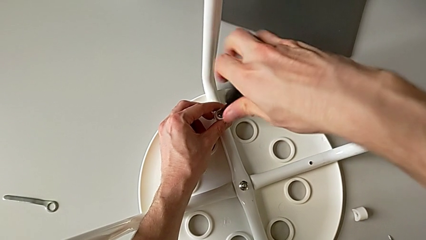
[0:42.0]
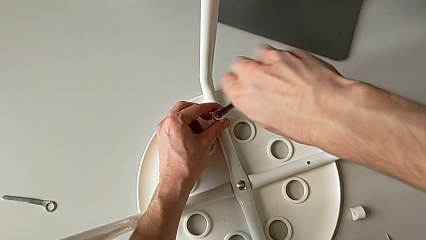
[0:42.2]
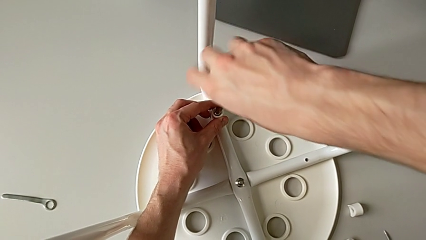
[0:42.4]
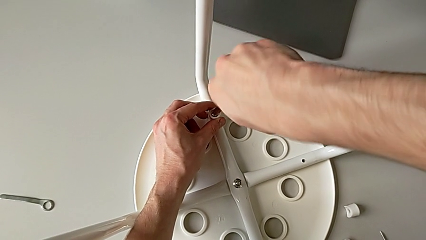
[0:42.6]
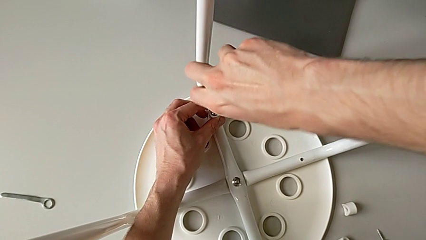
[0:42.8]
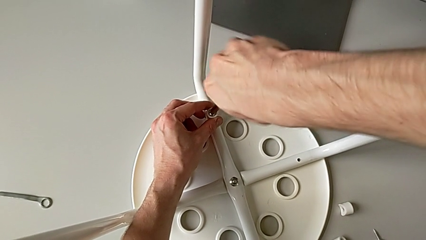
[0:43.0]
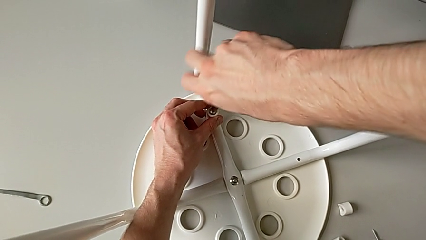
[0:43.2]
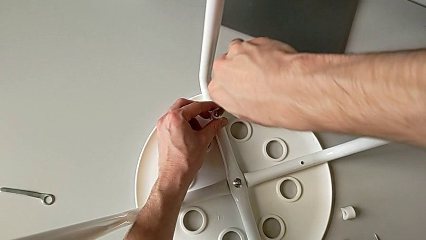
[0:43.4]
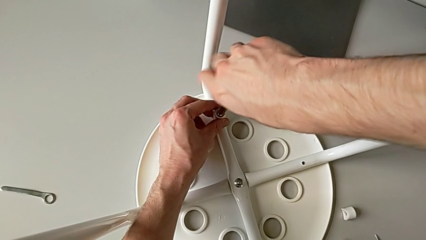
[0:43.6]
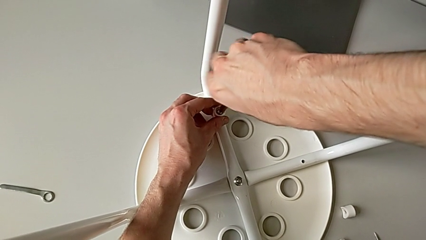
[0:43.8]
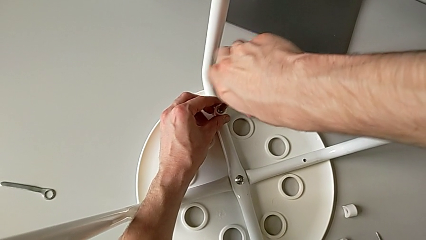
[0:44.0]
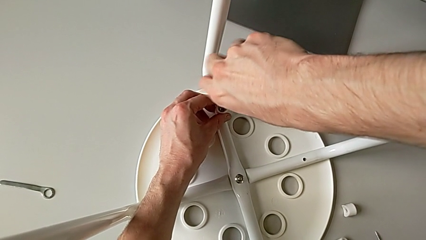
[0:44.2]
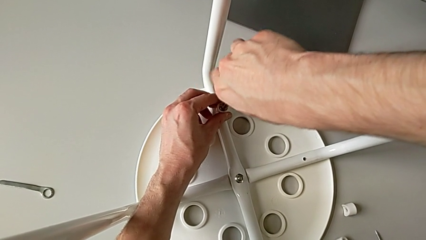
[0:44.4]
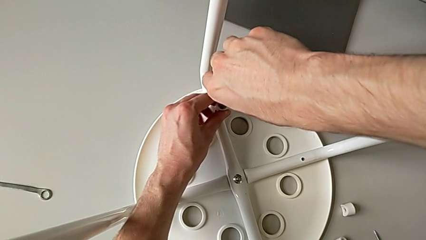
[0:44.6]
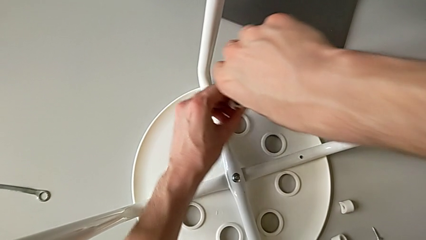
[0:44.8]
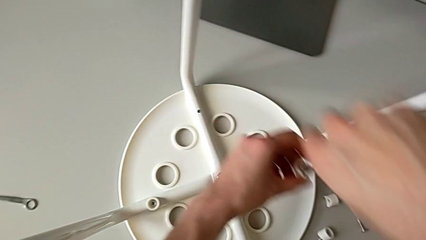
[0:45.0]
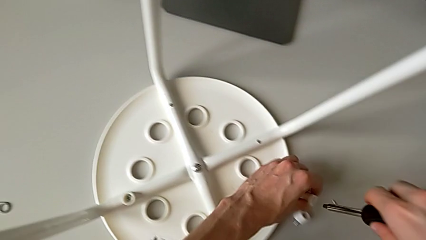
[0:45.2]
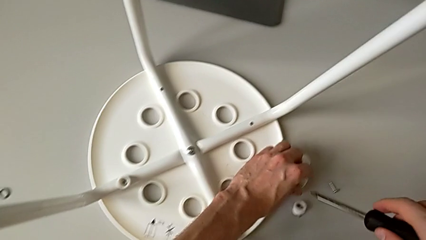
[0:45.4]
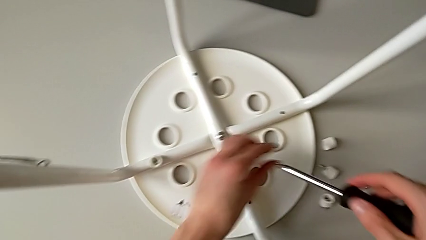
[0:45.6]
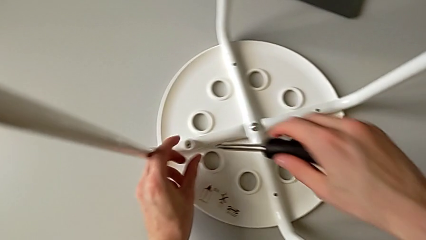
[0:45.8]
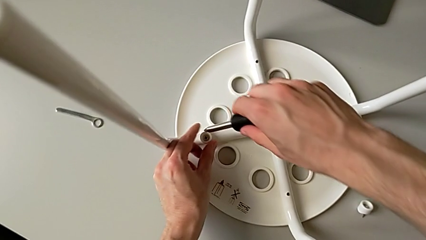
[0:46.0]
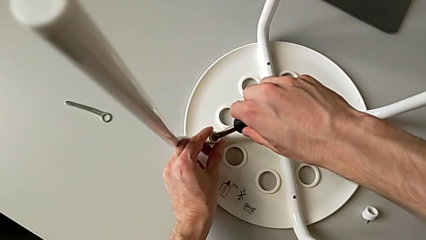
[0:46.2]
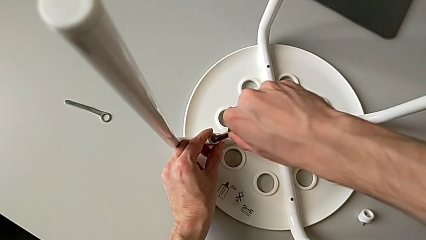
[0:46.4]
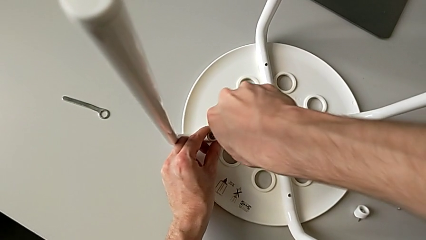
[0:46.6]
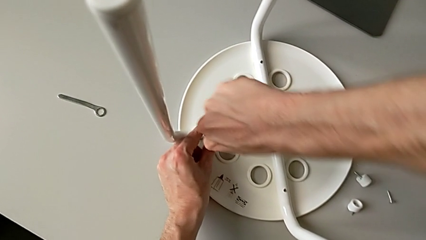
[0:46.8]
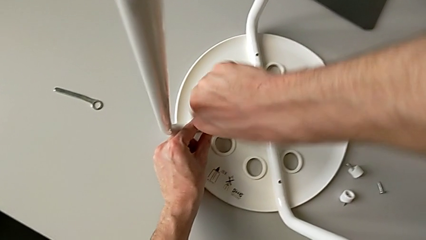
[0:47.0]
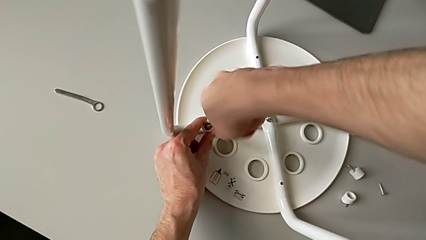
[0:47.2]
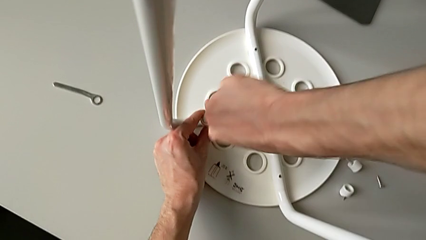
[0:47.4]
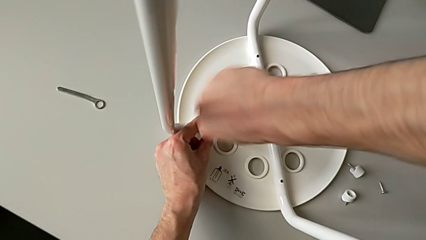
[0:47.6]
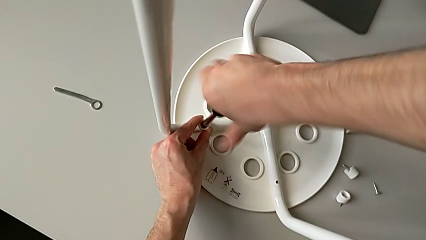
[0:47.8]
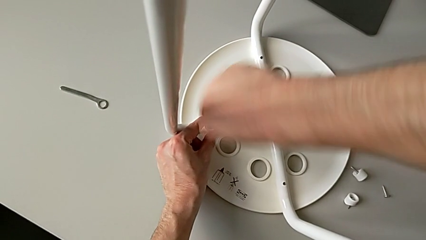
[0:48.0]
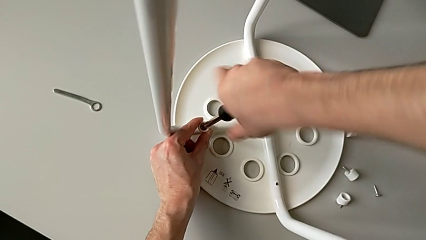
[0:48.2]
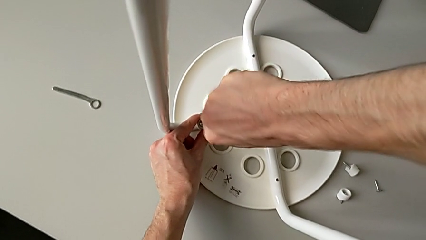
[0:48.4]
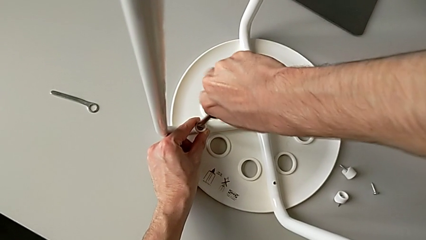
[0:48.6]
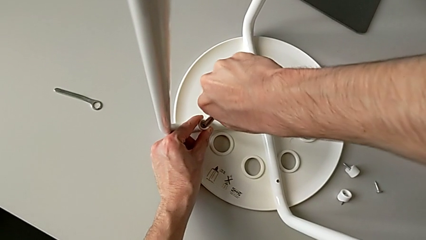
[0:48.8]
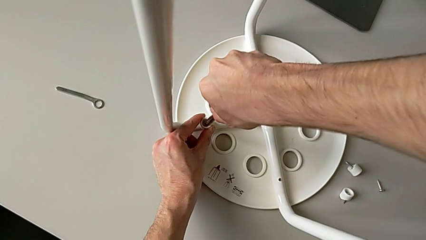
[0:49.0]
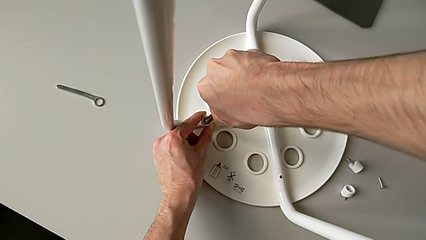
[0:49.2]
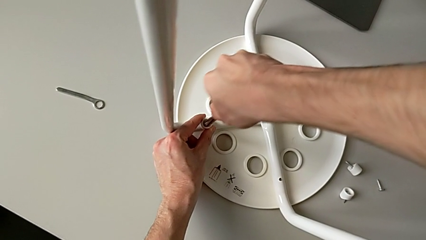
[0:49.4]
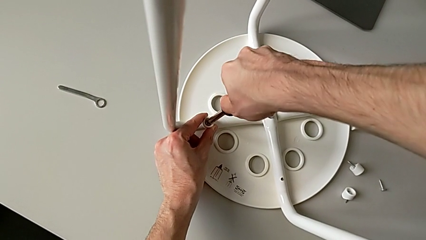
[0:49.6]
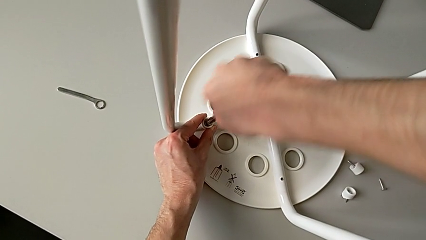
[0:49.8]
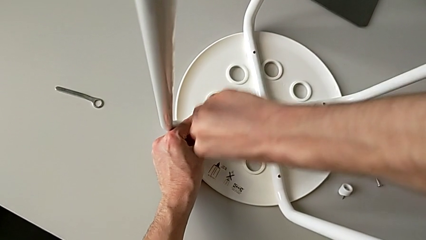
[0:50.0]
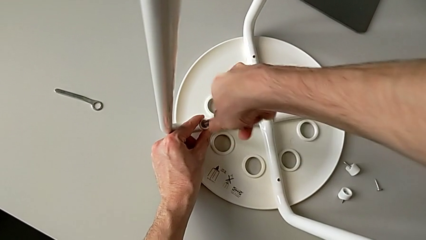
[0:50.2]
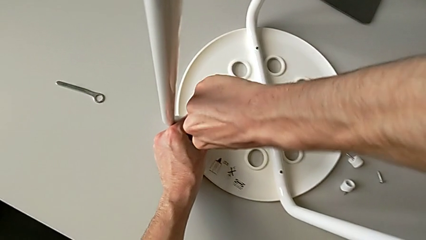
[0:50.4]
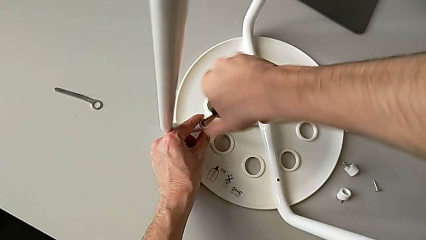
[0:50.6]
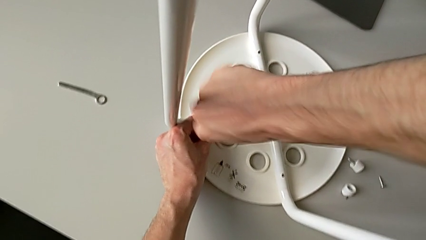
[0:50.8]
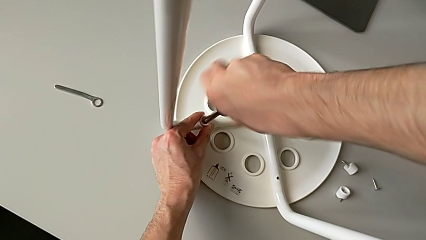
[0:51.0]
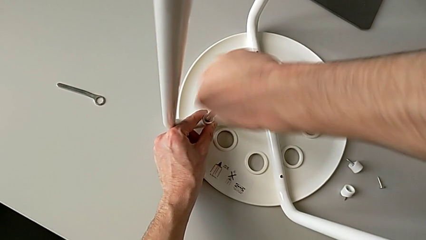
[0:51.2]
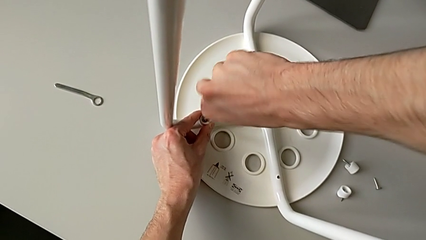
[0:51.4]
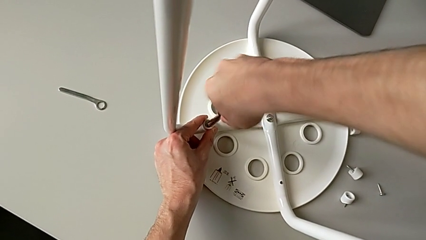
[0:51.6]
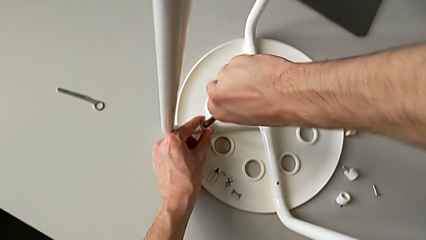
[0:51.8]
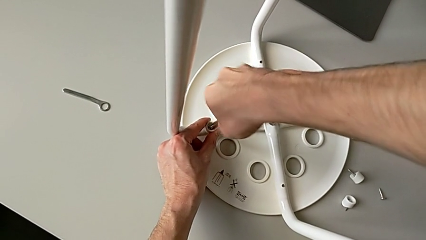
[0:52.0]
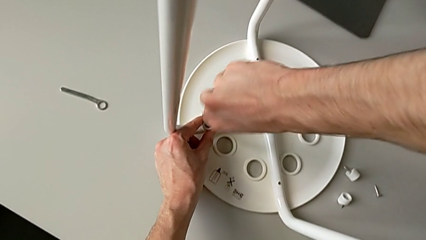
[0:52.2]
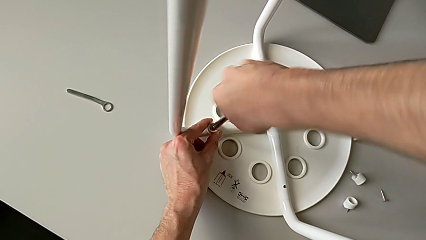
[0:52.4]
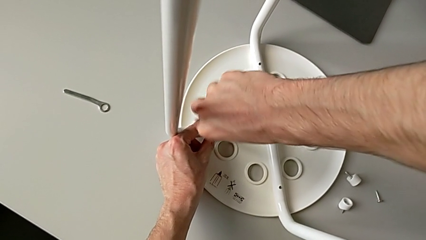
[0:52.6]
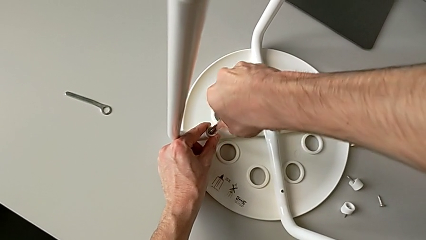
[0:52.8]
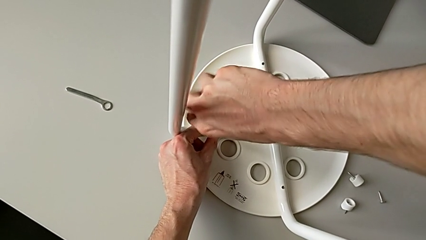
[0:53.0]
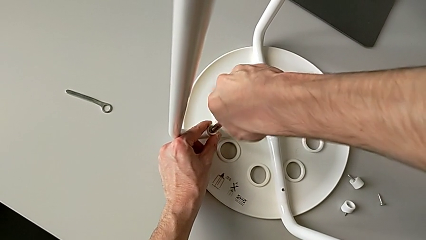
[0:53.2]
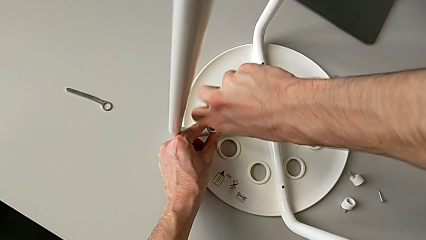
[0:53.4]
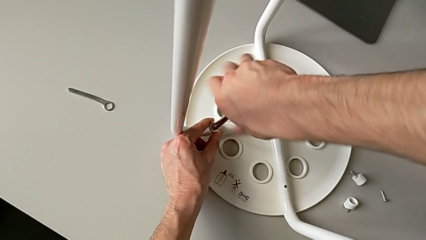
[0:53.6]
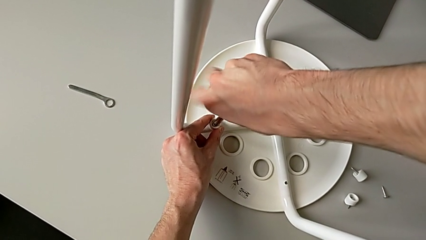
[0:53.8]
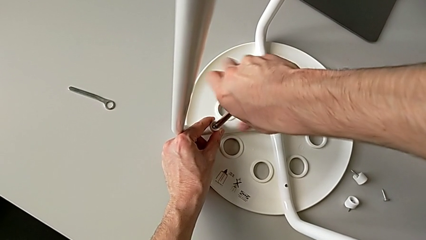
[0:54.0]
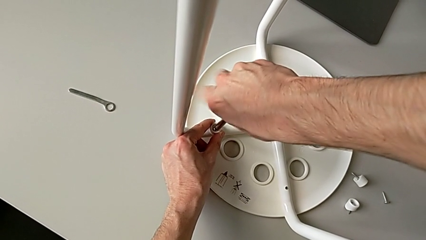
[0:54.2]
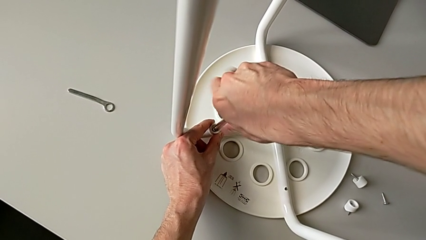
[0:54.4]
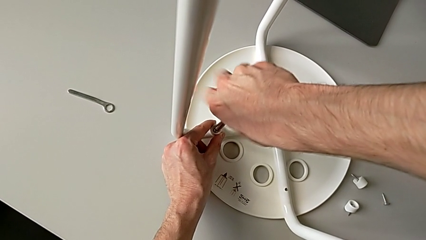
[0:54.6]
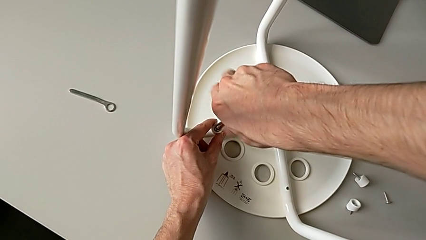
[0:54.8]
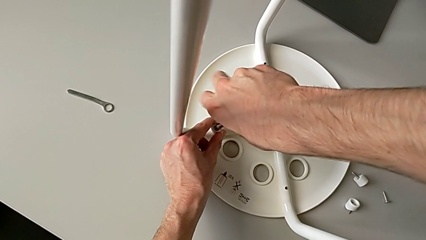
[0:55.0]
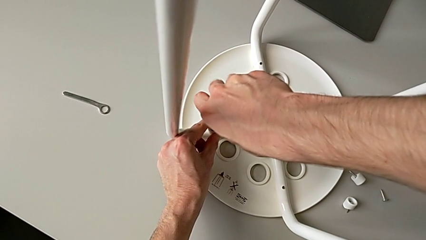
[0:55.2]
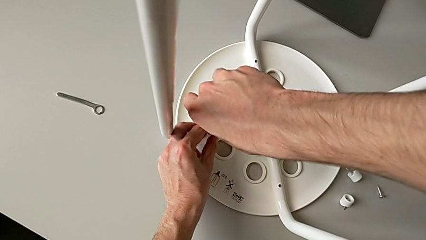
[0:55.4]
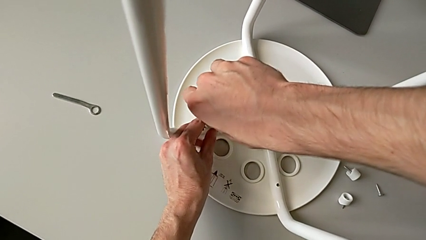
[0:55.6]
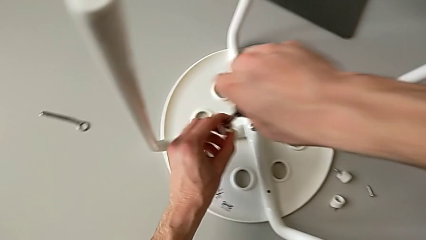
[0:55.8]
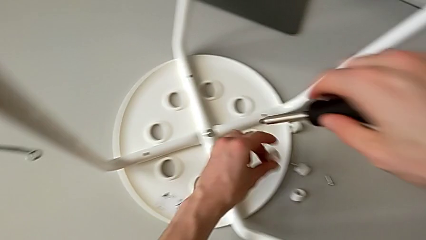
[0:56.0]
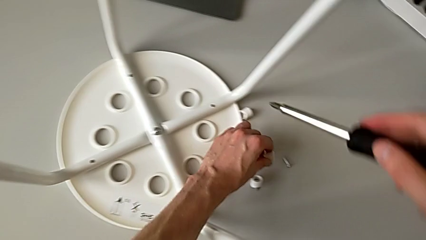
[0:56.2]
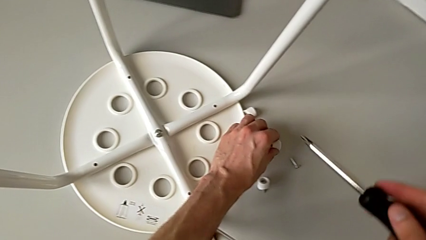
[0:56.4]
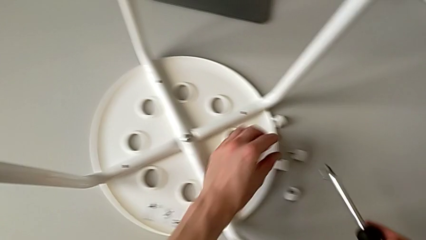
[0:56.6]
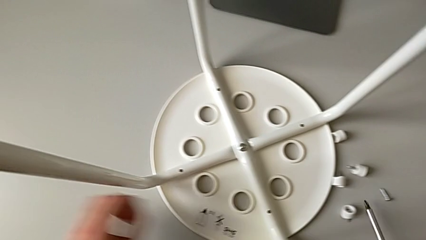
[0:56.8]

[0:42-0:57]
The camera wearer is disassembling the screws on the chair legs. They unscrew the third screw, withdraw it, place it, insert the black screwdriver, unscrew the fourth screw, withdraw it and place it.

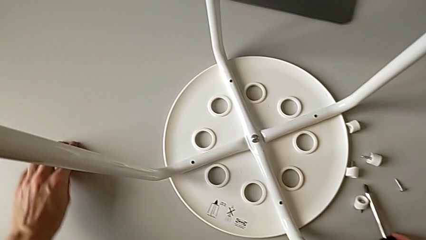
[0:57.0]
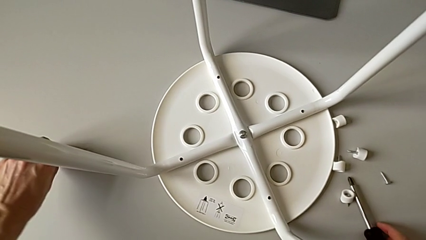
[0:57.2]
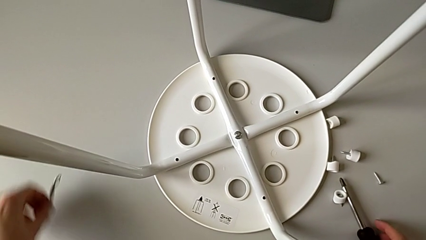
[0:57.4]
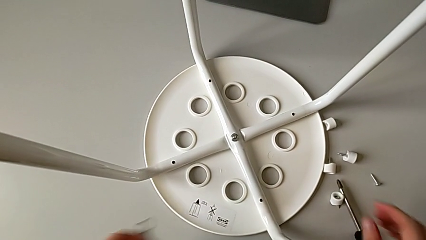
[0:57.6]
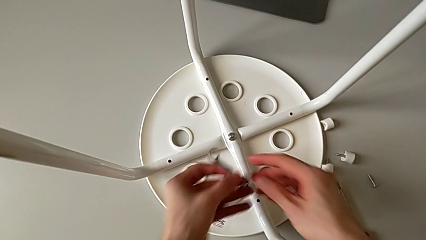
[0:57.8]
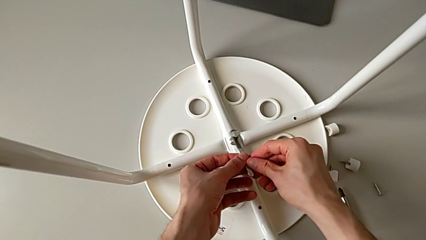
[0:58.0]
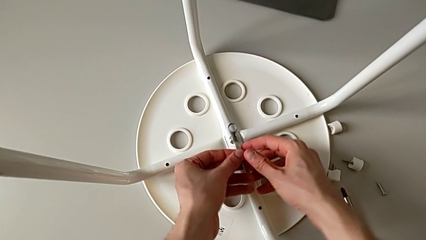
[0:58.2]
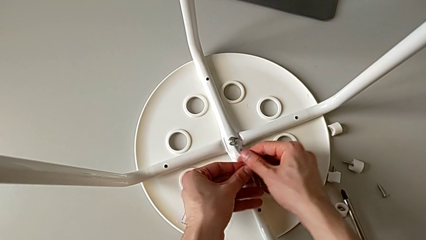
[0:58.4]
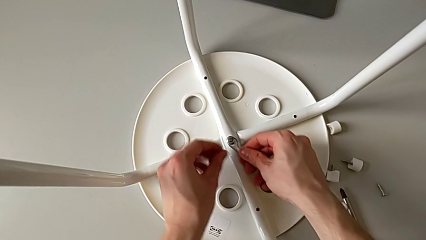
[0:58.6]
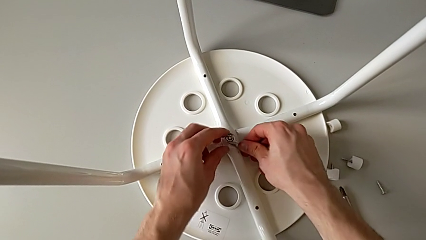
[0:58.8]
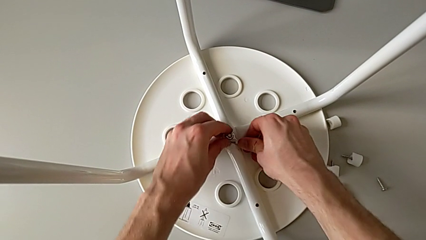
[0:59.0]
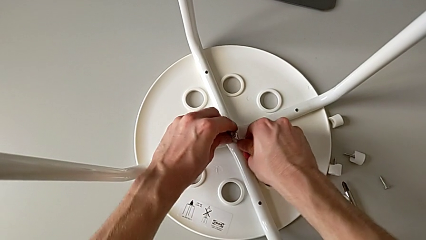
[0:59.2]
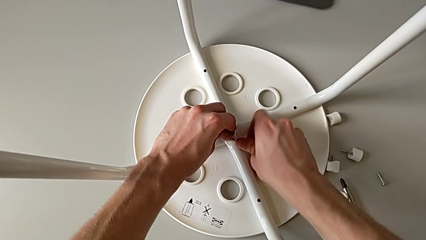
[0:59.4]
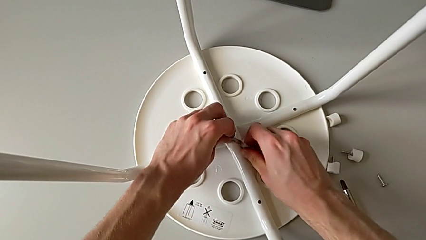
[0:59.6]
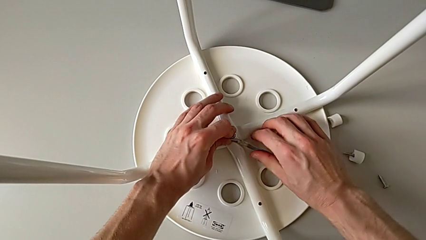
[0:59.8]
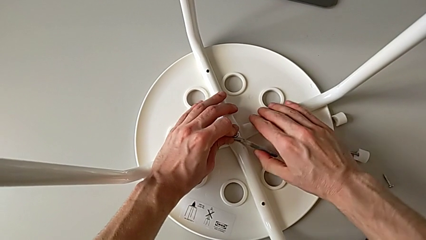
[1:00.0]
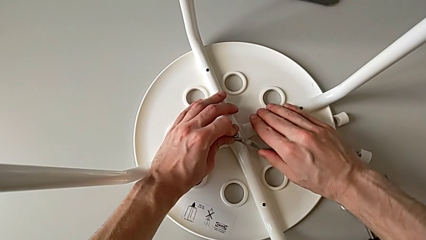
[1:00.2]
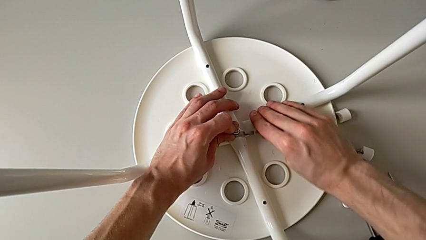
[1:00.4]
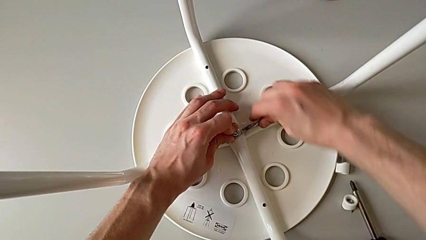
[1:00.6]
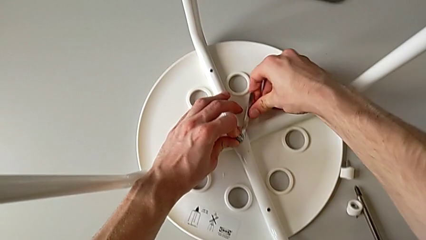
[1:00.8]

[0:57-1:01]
The camera wearer is disassembling the legs of the chair. They grab the little hexagonal wrench, insert it and unscrew the middle hex nut.
